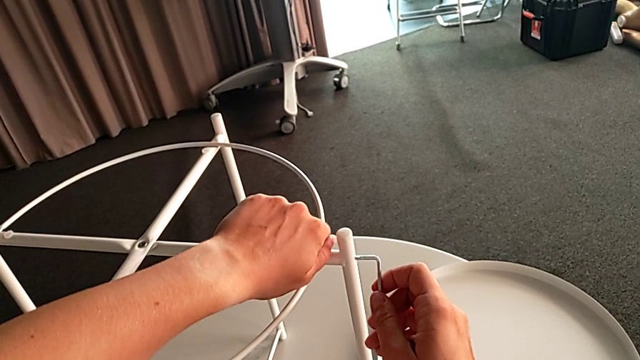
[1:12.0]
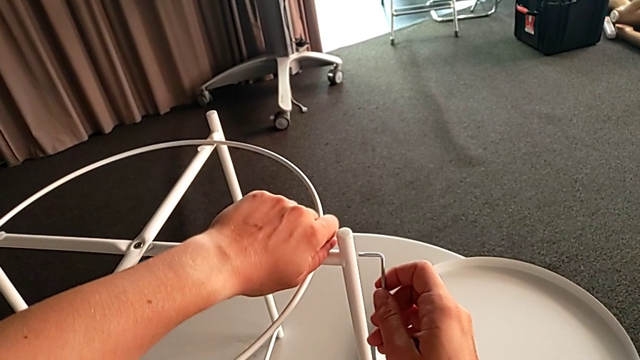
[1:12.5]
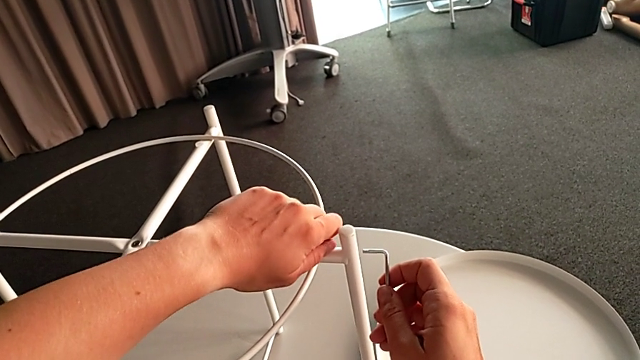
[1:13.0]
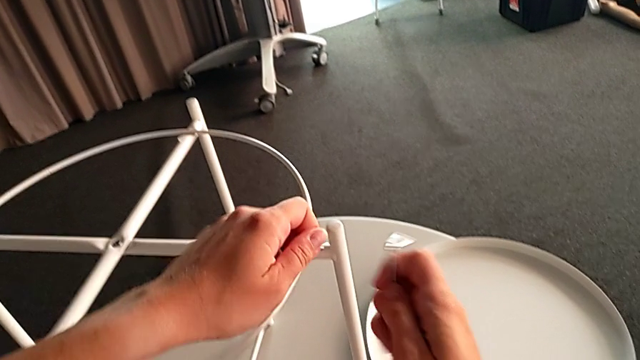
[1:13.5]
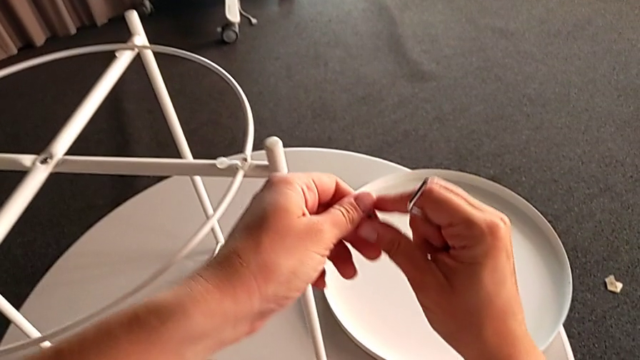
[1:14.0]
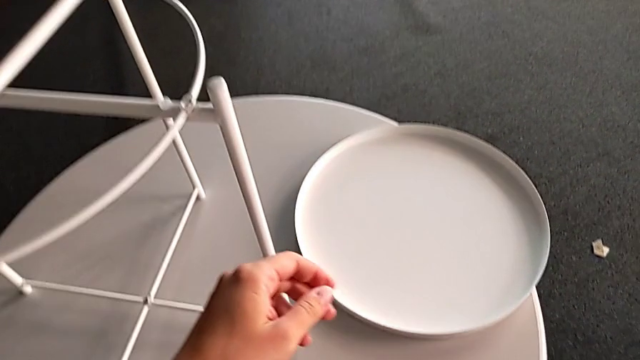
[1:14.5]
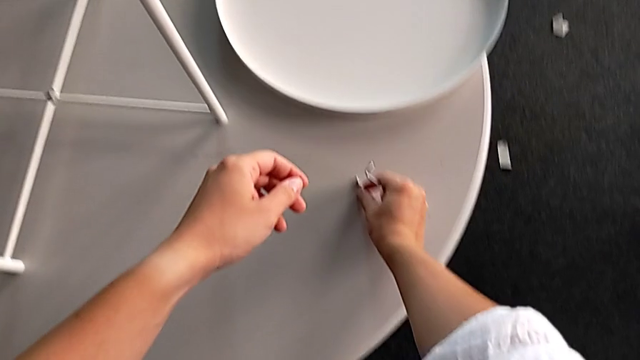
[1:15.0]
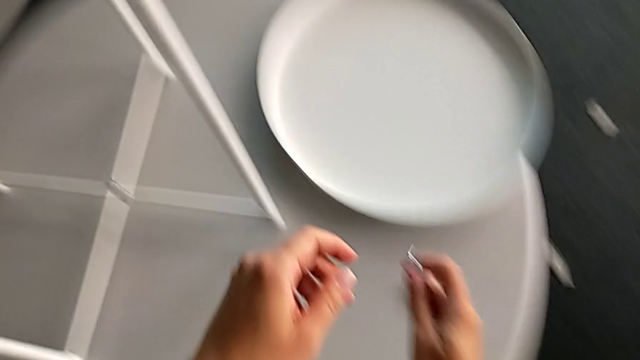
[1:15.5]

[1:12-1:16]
The camera wearer is unscrewing the circle of the legs. They disassemble the hex socket head, grab it and place it.

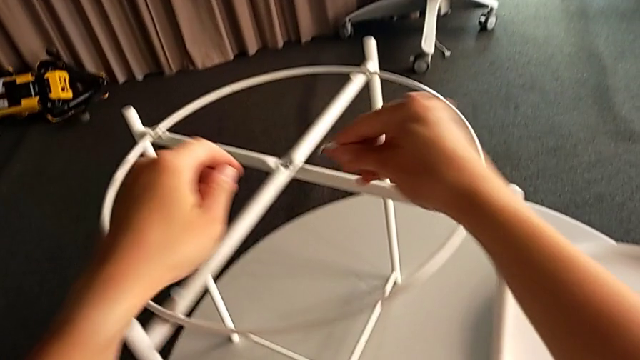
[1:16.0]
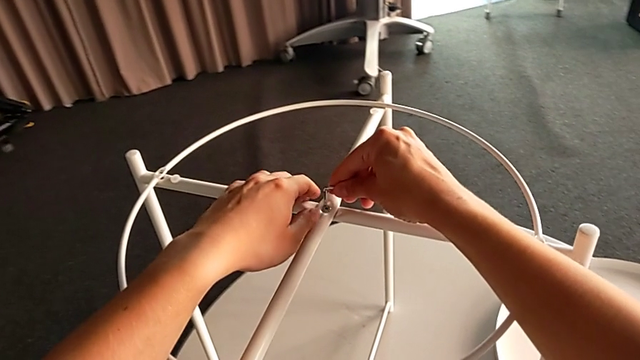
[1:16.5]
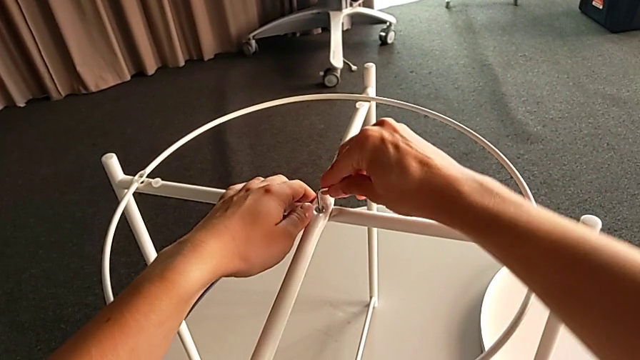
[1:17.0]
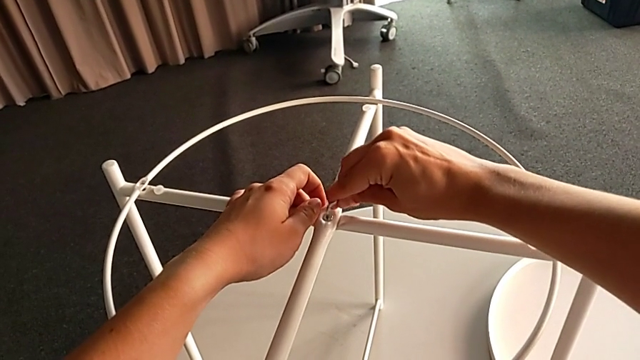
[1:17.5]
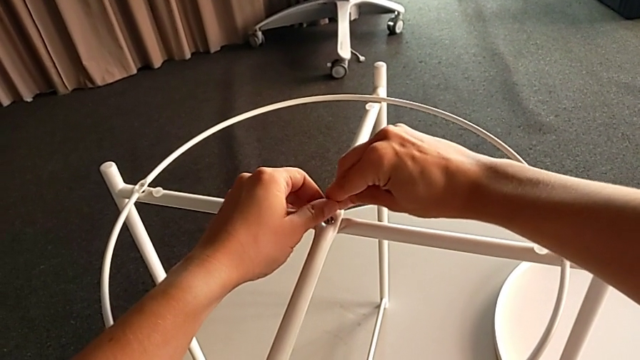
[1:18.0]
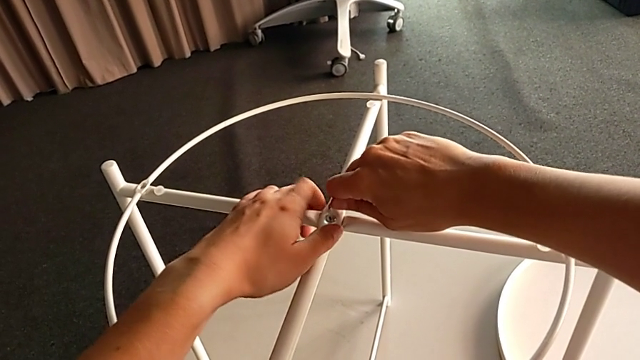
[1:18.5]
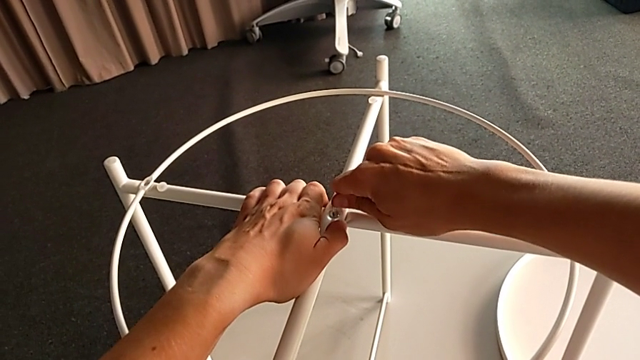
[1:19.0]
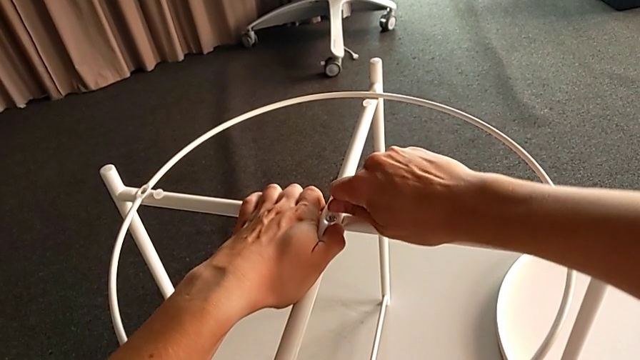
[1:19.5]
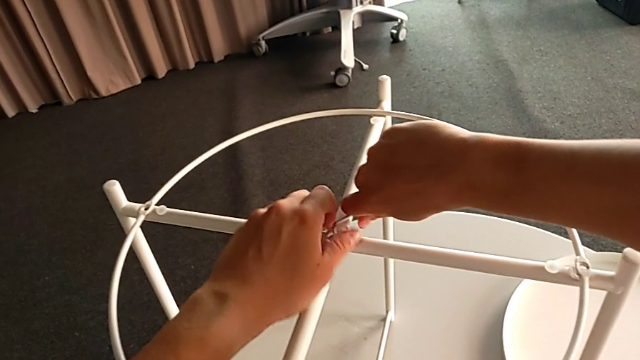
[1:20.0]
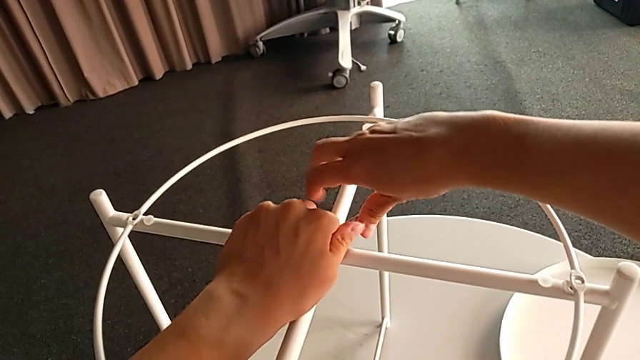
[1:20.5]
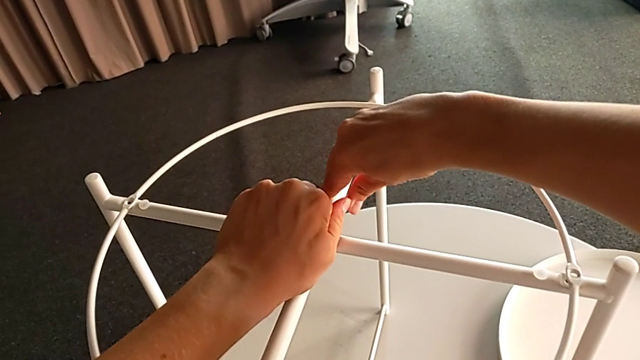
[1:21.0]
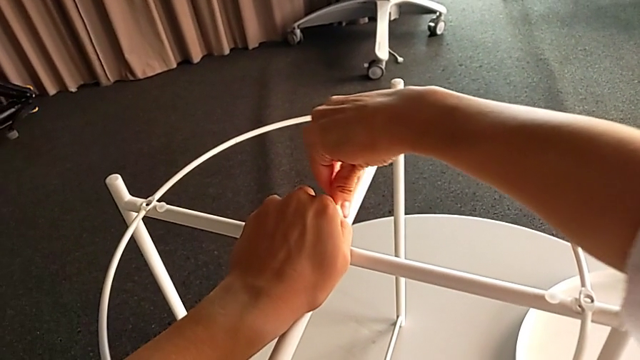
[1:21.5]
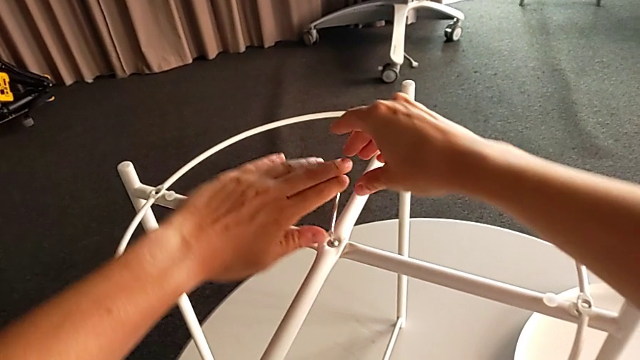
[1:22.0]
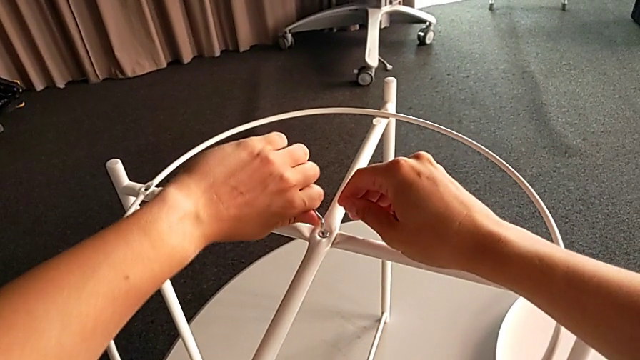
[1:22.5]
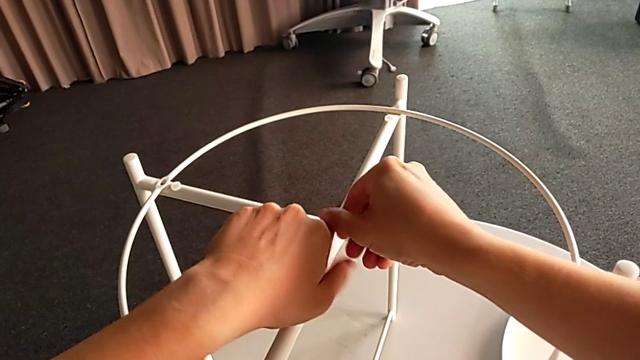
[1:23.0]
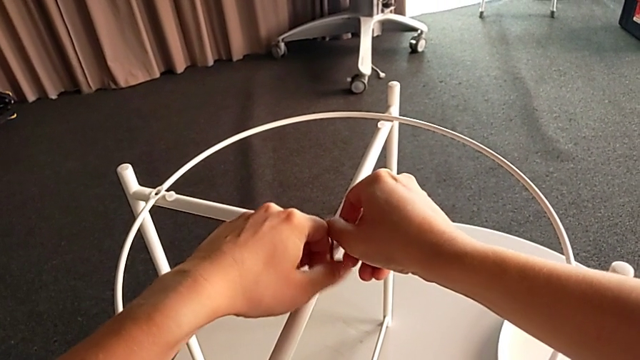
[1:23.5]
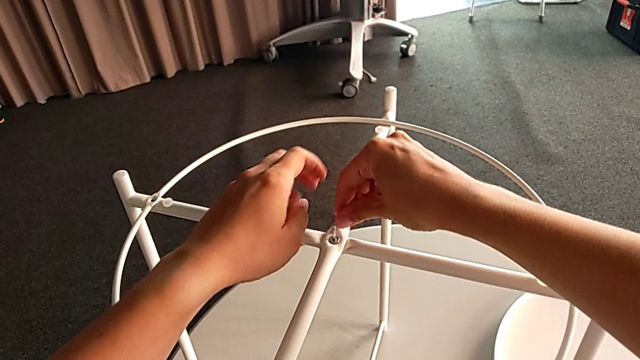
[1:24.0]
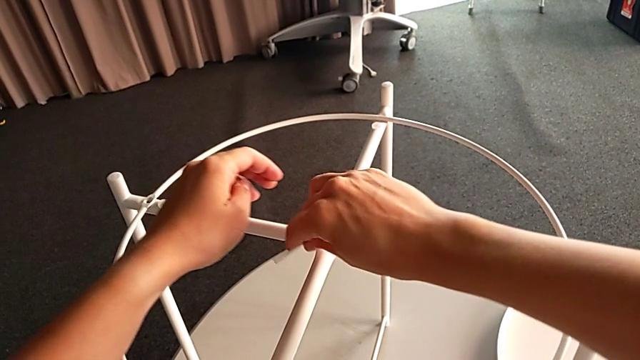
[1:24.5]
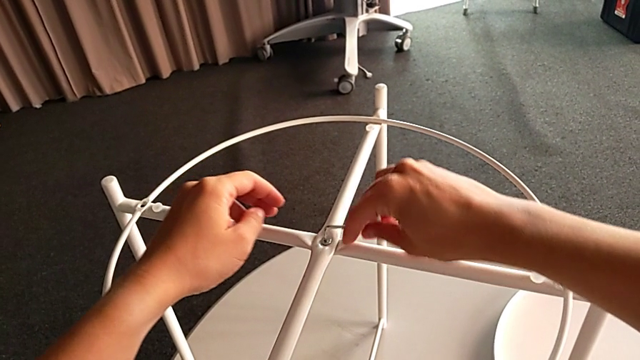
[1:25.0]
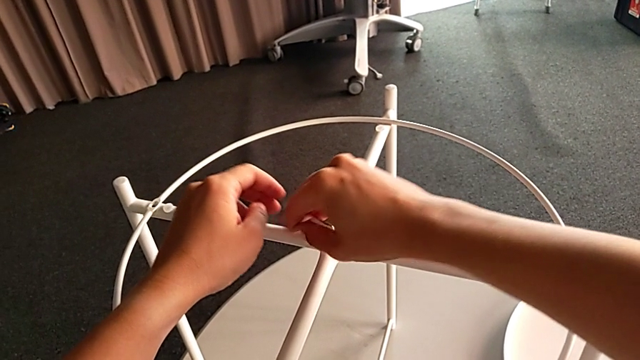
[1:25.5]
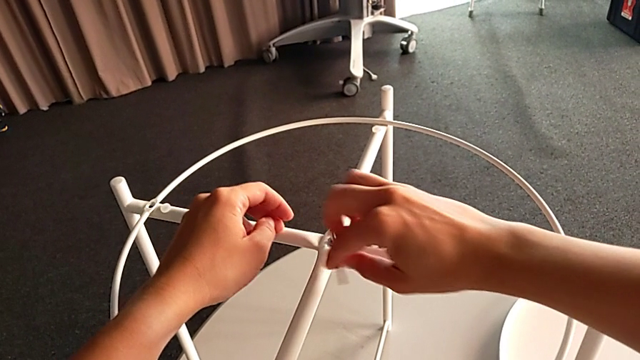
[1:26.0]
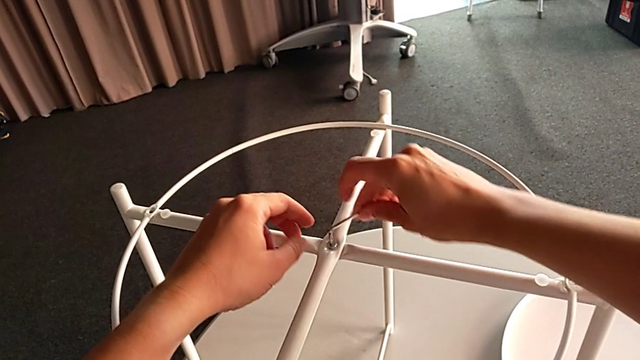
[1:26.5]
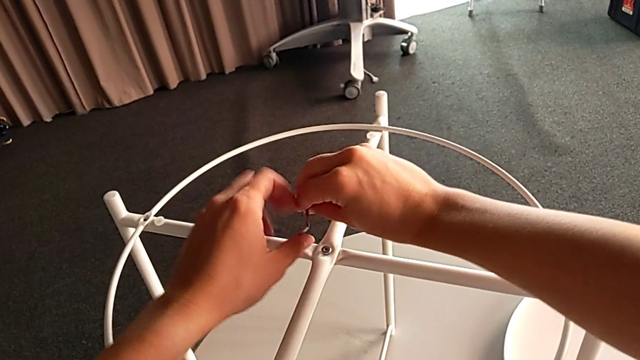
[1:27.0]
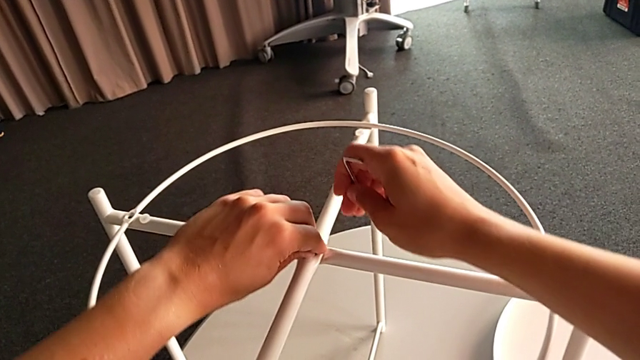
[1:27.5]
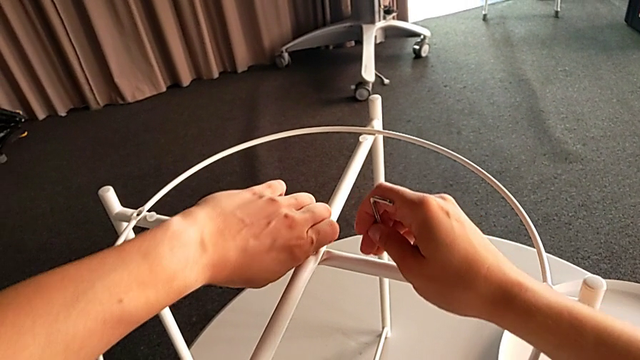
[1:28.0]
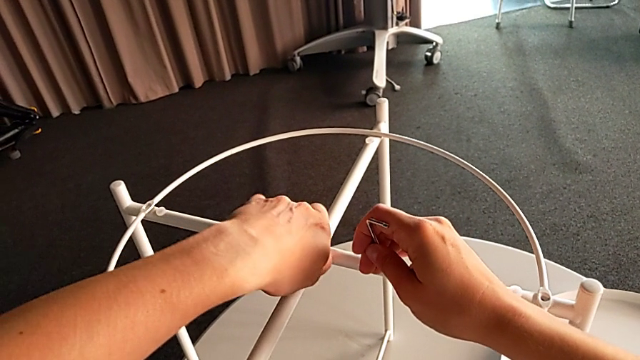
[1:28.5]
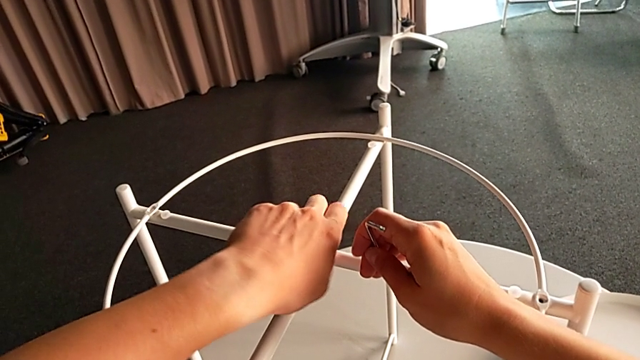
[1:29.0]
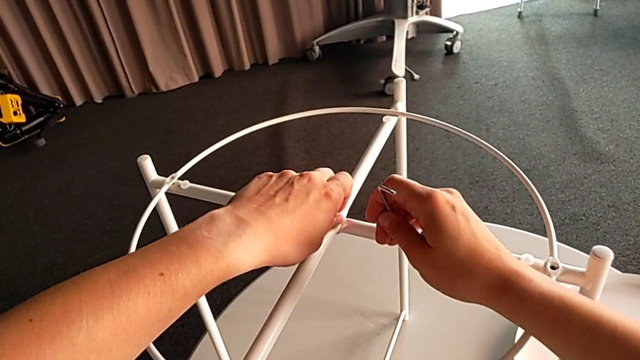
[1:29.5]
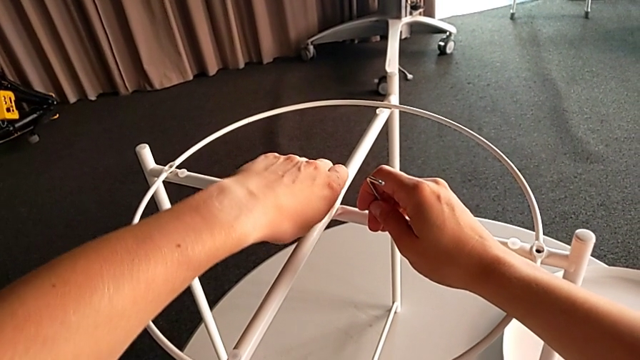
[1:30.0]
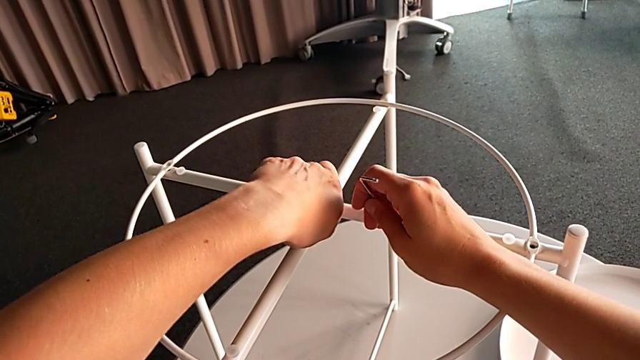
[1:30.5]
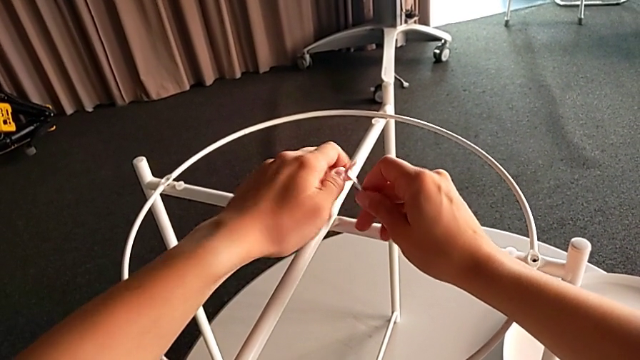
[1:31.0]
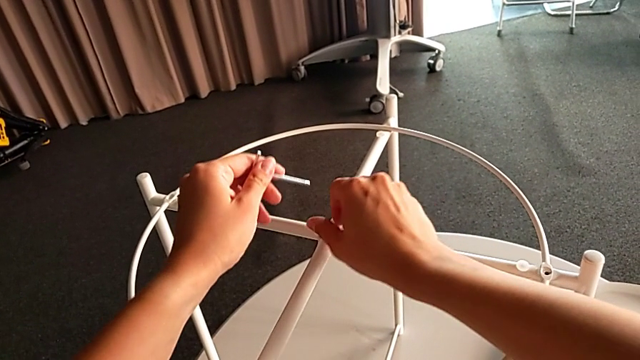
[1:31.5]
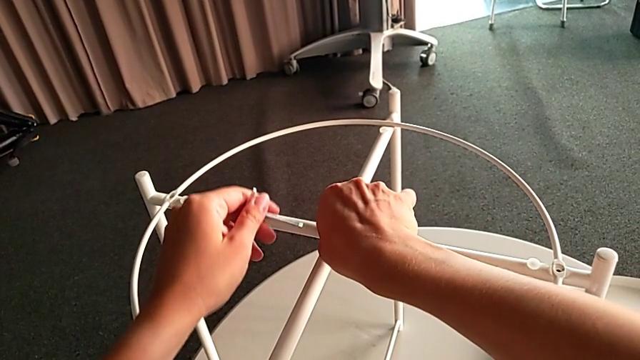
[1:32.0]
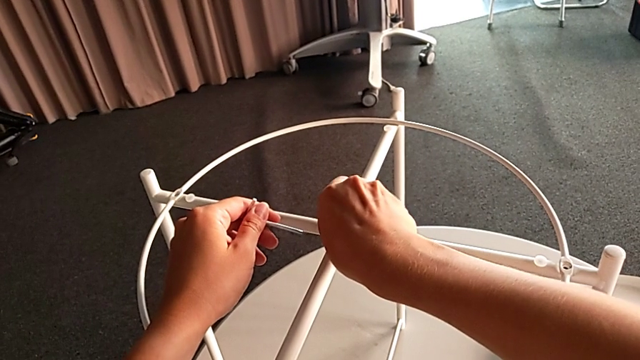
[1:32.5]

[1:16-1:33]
The camera wearer is unscrewing the top bolt that joins the legs of the circle. They insert the Allen wrench, unscrew the hex socket head, withdraw the Allen wrench and begin to unscrew the hex socket head.
